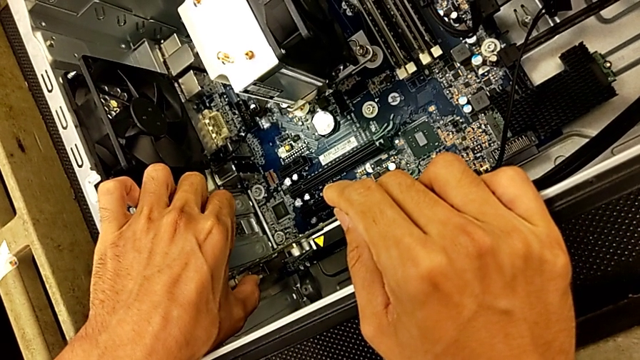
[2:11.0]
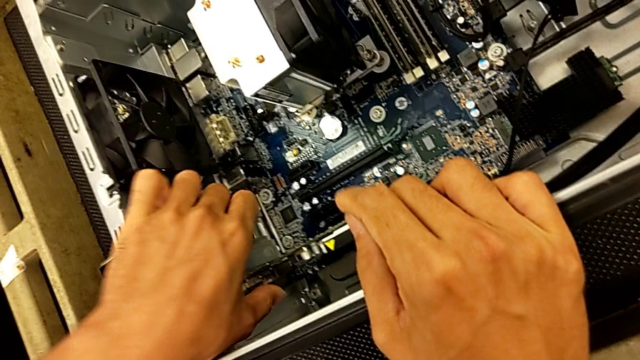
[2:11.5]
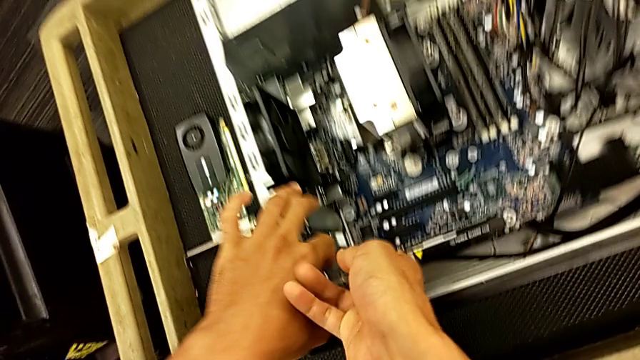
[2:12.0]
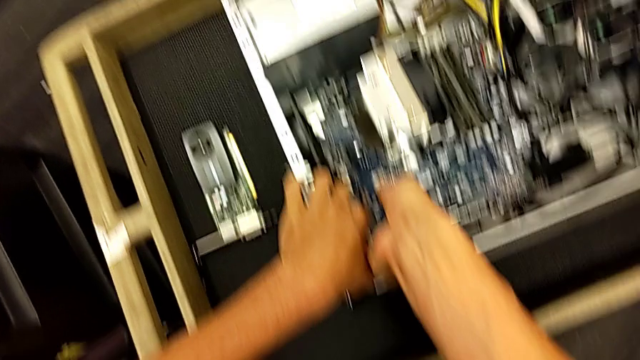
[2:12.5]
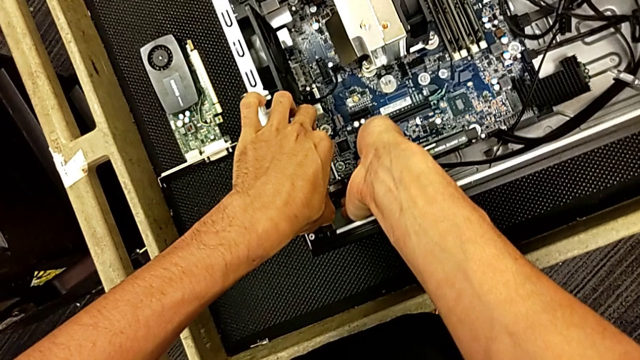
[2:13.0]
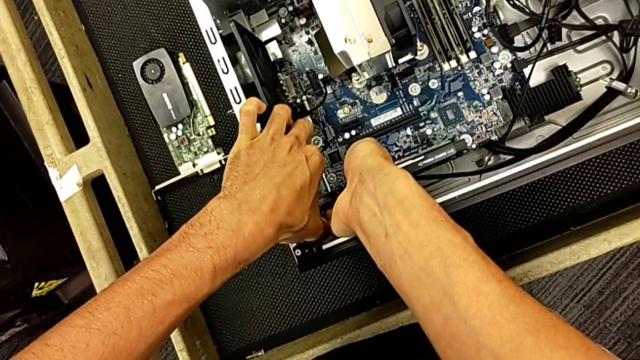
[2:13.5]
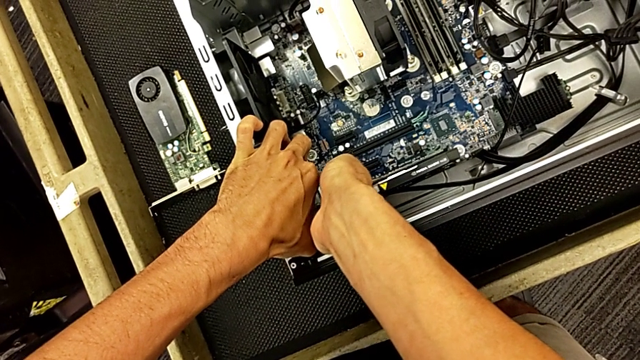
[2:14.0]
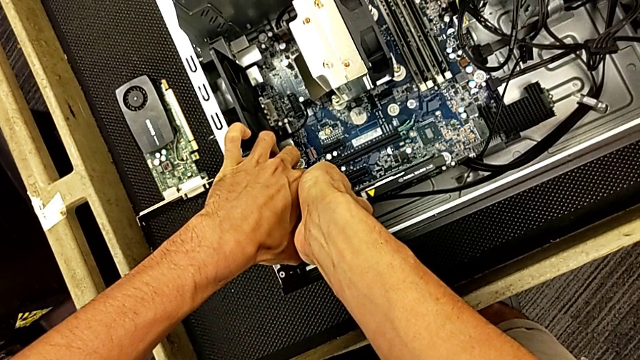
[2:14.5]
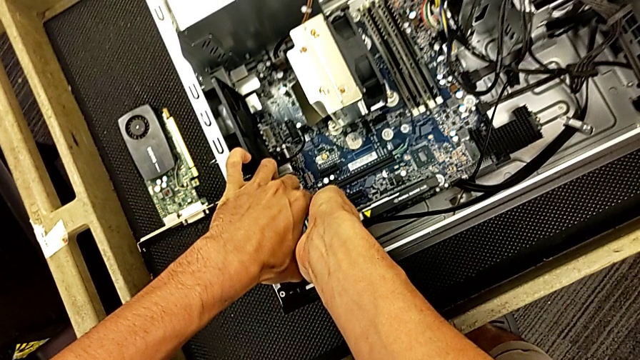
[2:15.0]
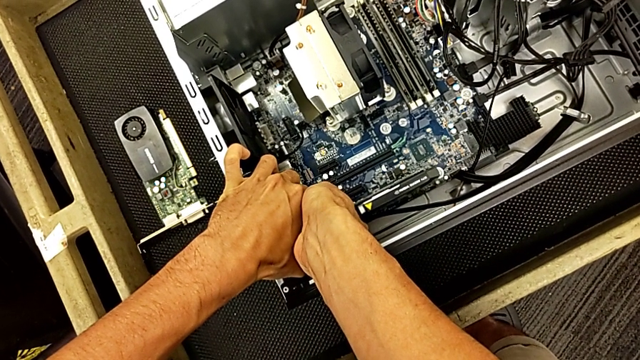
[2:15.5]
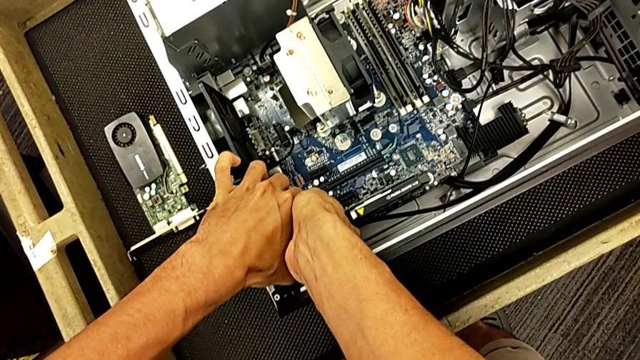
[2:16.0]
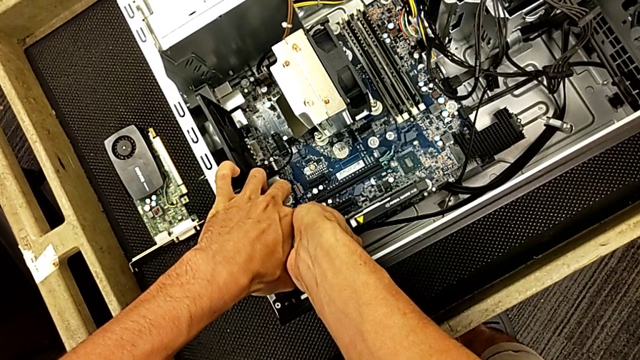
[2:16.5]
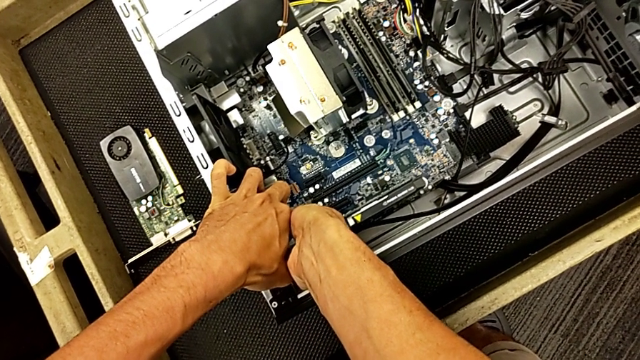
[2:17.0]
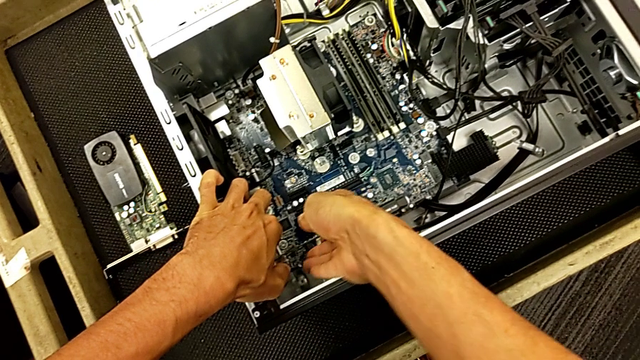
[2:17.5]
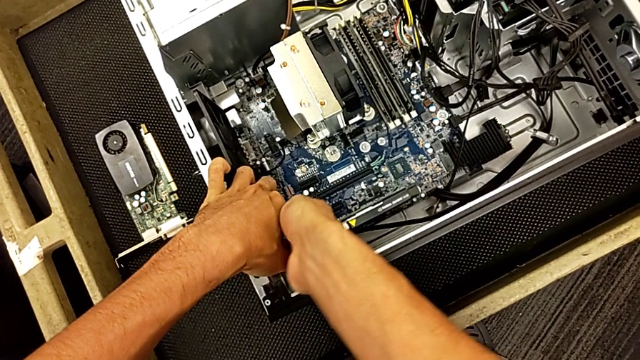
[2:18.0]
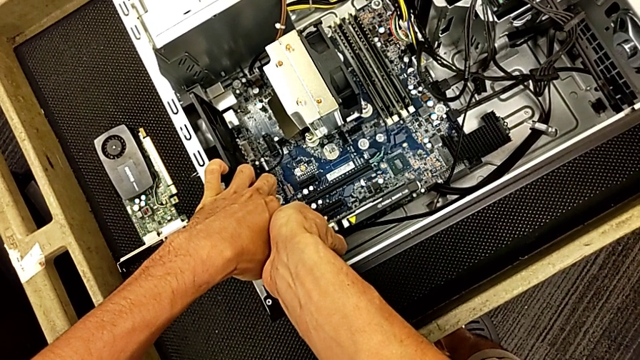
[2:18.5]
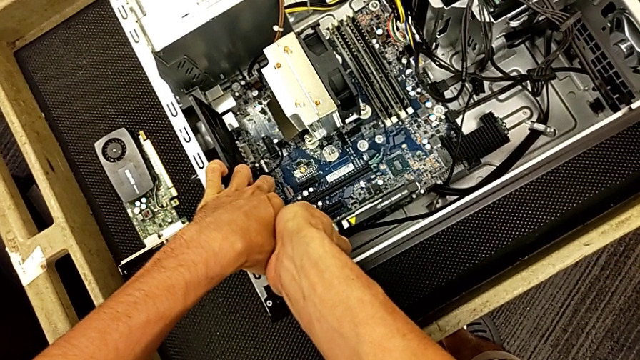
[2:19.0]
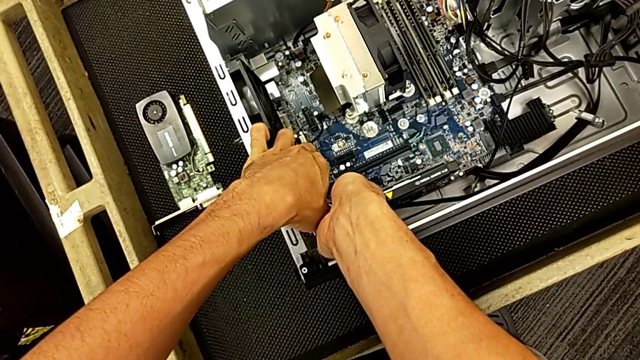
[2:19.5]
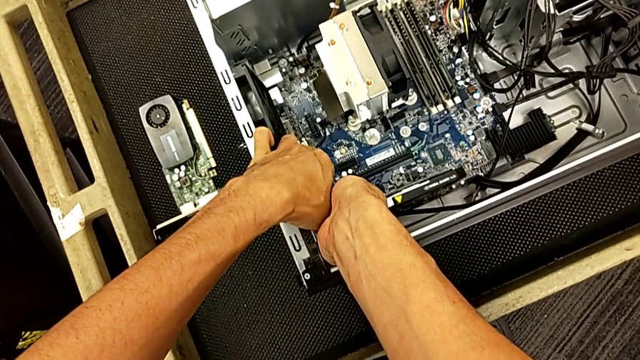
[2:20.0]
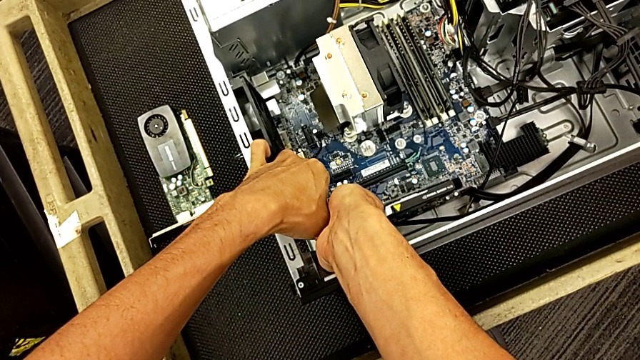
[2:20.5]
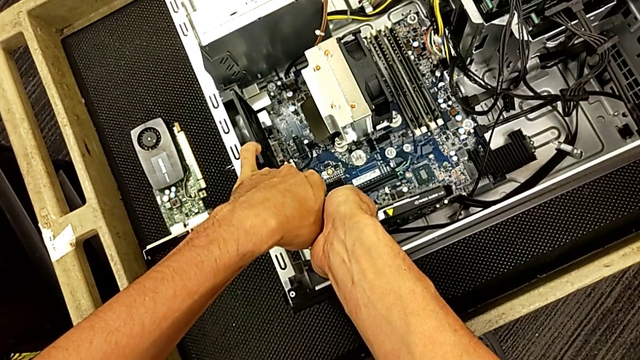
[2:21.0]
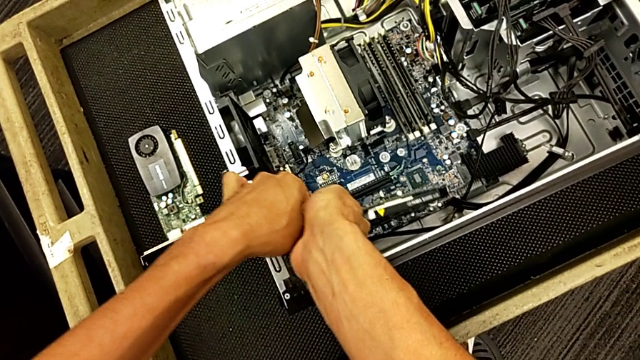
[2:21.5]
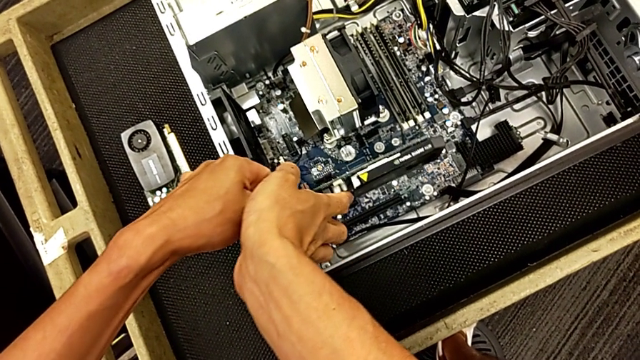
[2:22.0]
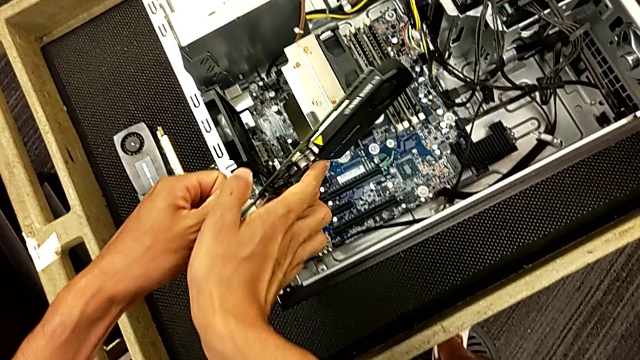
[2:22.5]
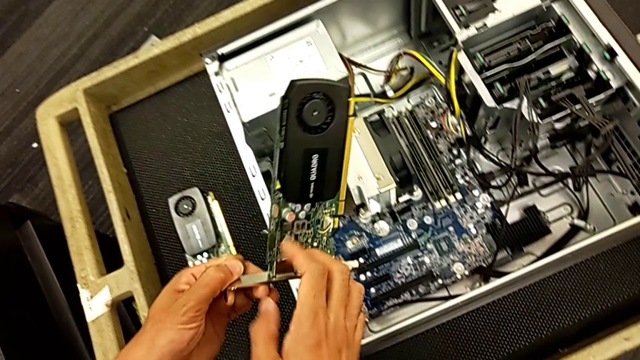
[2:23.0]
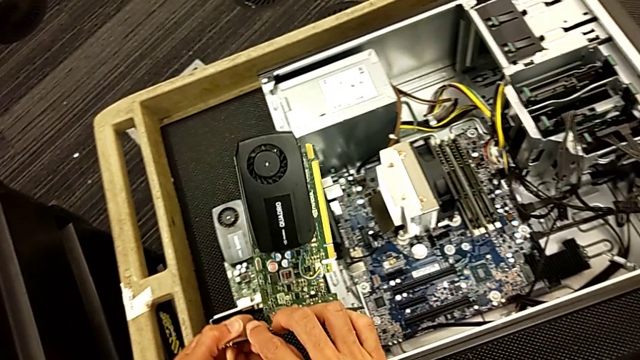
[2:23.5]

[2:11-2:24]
The camera wearer is changing the graphics card. They keep pulling the graphic card and withdraw the second graphic card.

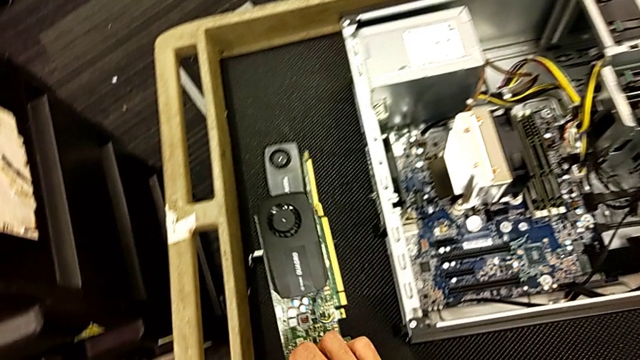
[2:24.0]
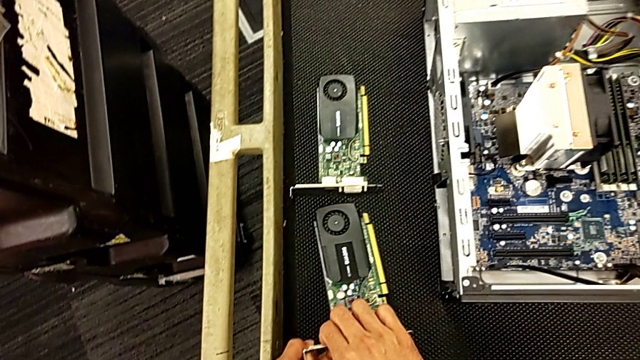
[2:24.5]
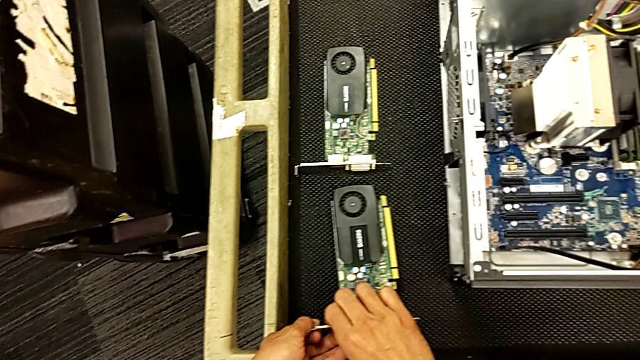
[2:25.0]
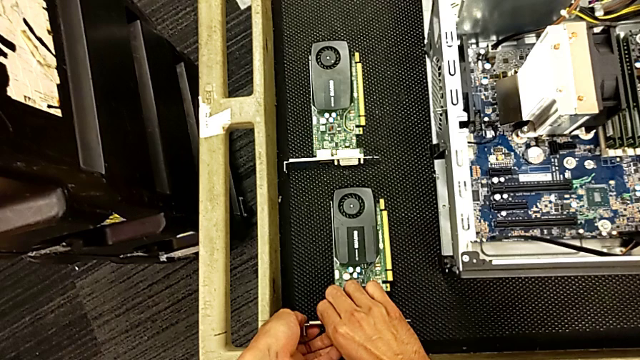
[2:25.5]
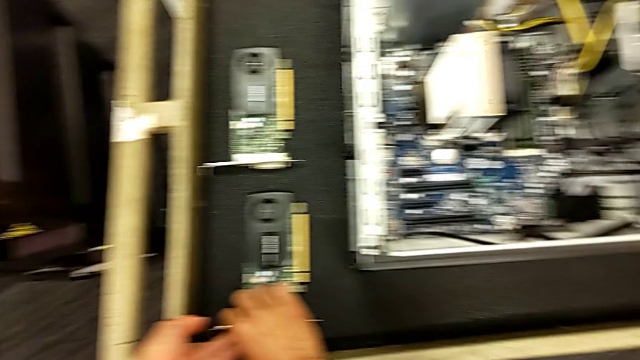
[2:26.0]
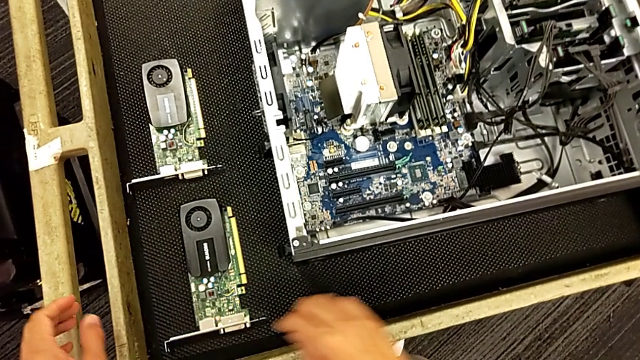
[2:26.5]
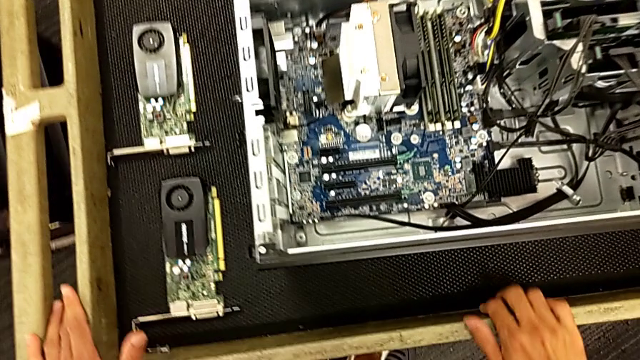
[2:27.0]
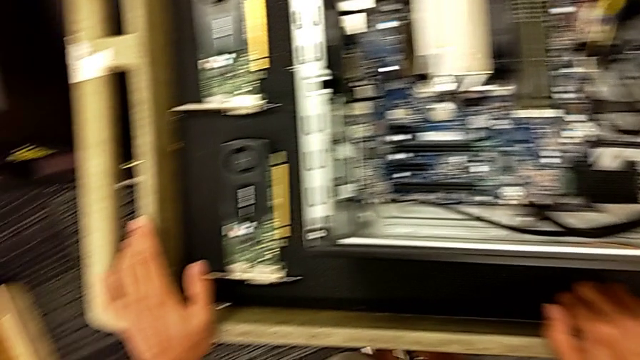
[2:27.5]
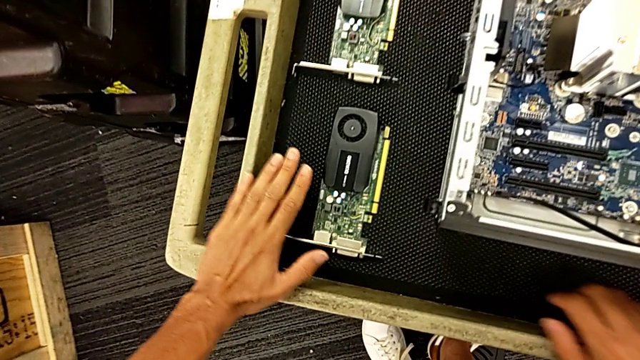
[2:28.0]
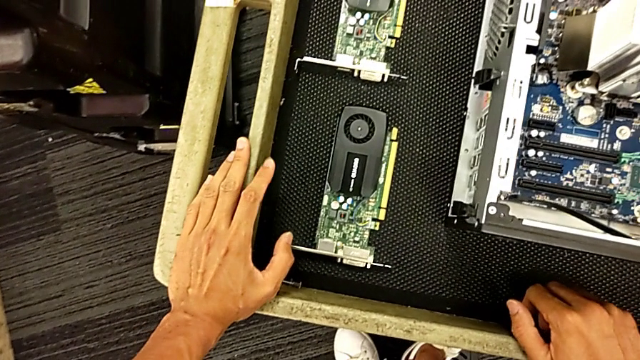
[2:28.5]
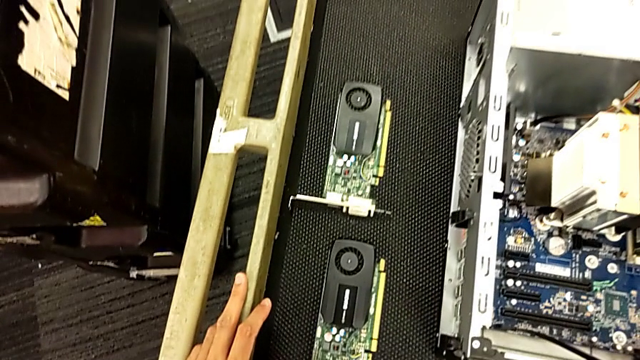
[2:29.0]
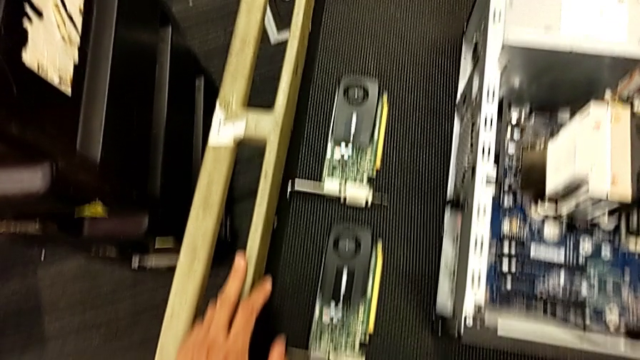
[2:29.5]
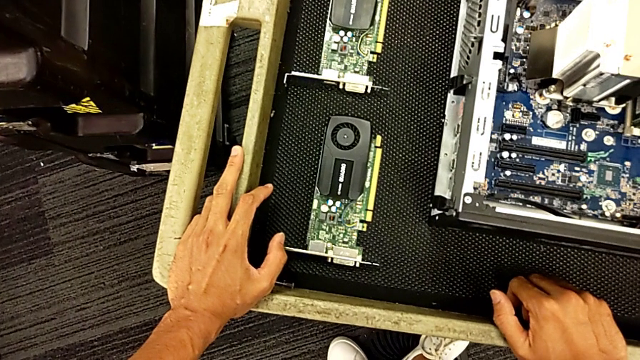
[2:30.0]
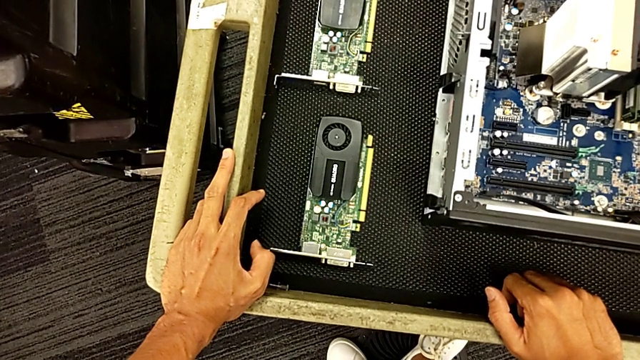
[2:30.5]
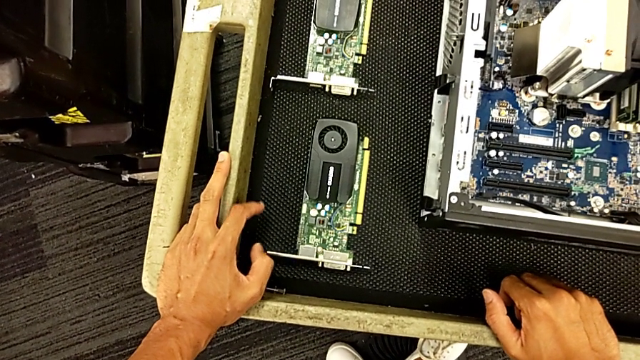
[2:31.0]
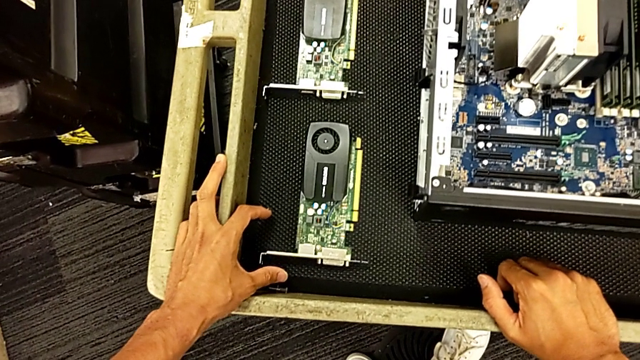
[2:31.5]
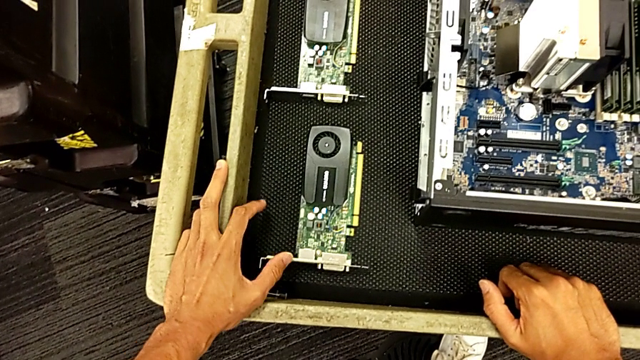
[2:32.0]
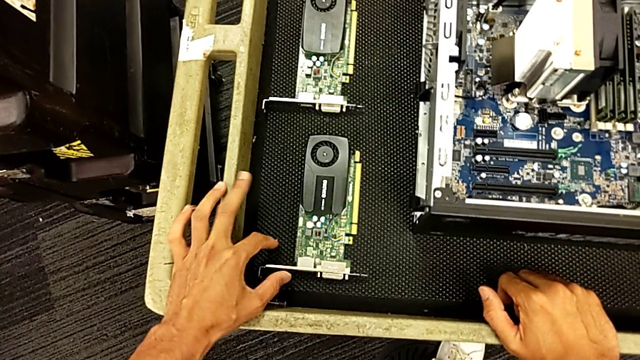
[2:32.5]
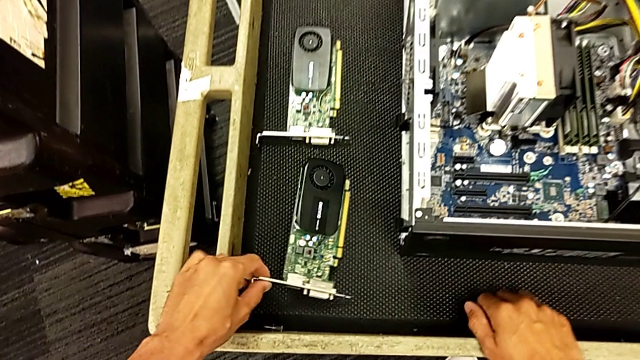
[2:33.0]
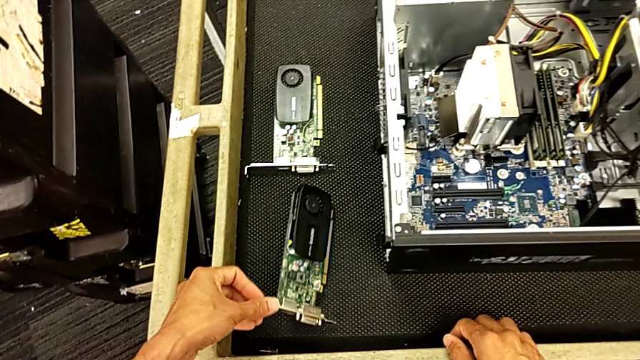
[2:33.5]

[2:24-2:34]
The camera wearer is changing the graphics card. They place the graphic card.
